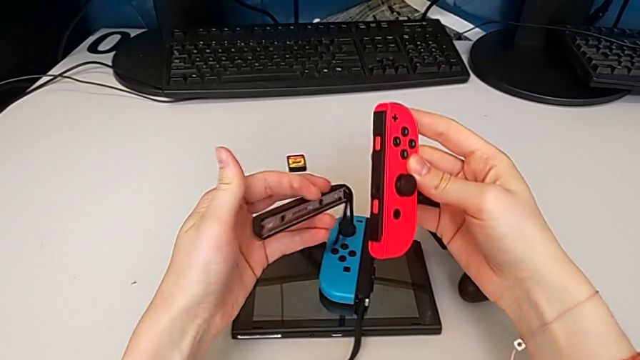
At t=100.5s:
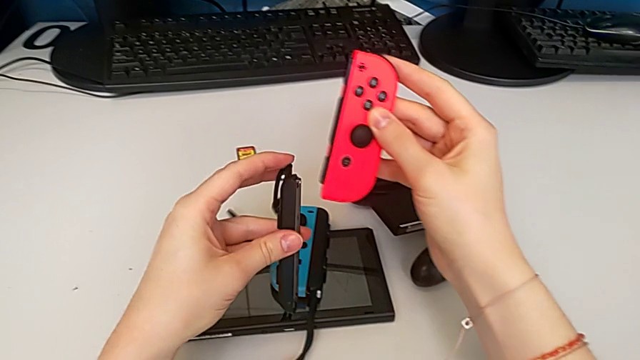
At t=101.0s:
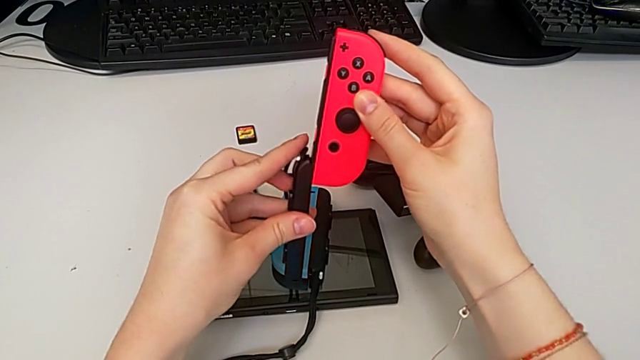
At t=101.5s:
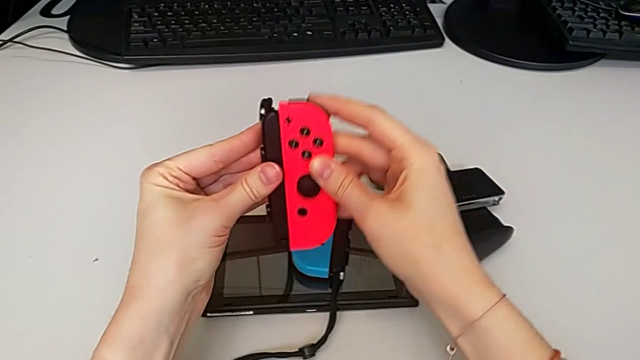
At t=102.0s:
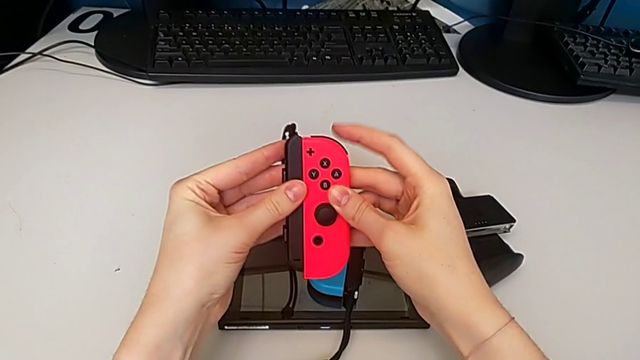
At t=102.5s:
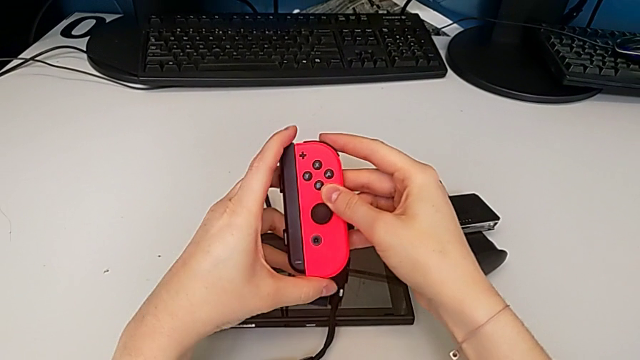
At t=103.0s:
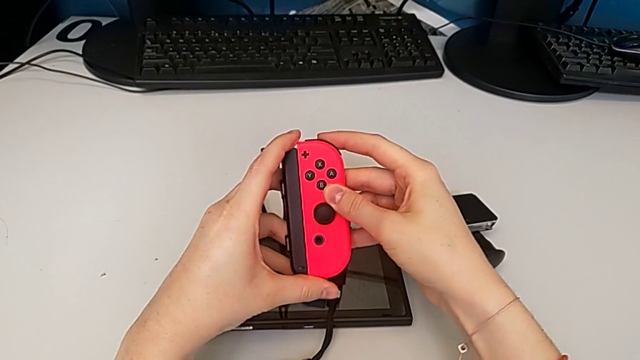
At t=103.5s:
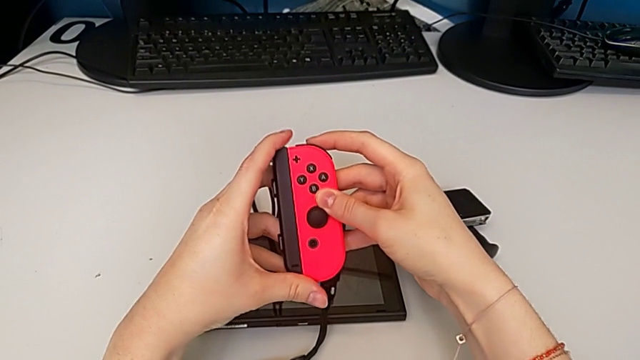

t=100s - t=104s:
The camera wearer is changing the Joy-Con controller of the comfort grip to a Joy-Con strap. They rotate the Joy-Con strap and insert it.

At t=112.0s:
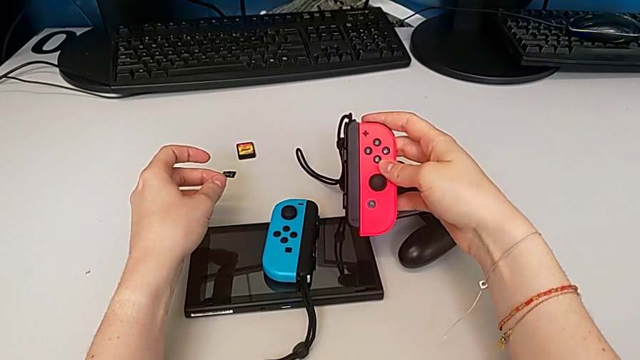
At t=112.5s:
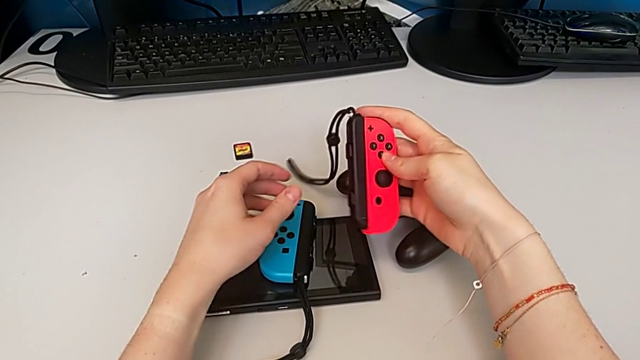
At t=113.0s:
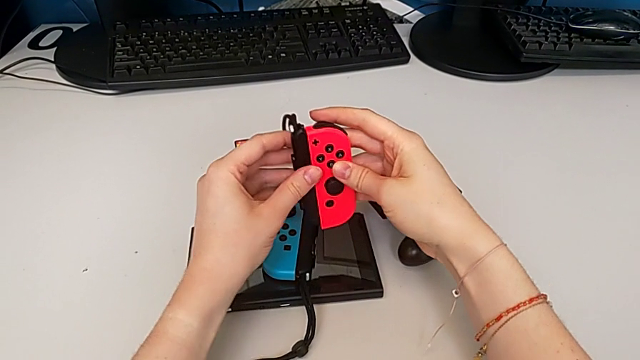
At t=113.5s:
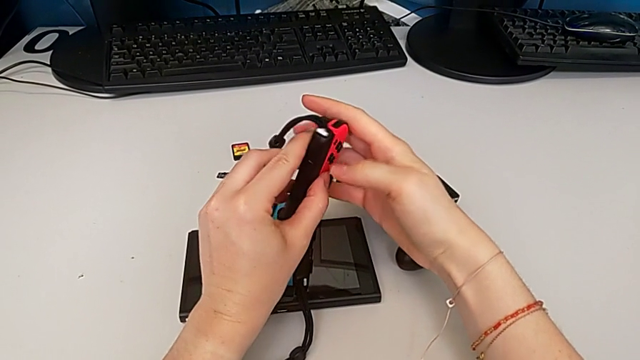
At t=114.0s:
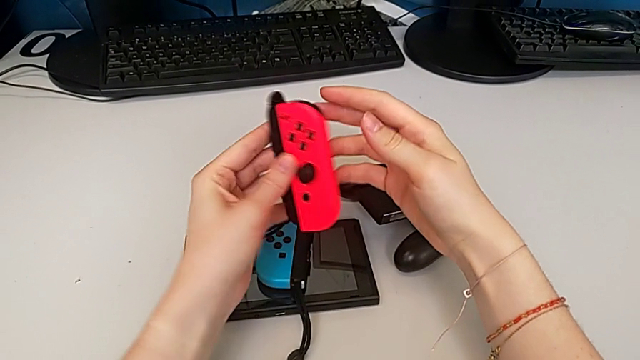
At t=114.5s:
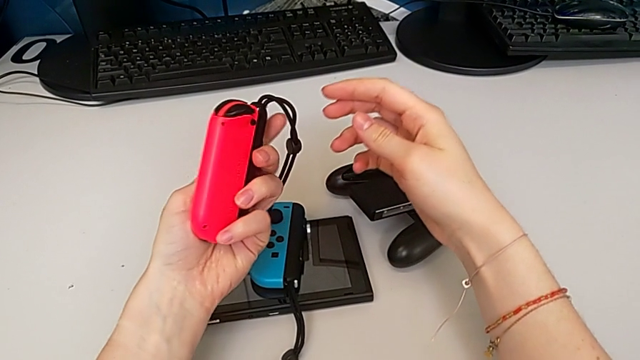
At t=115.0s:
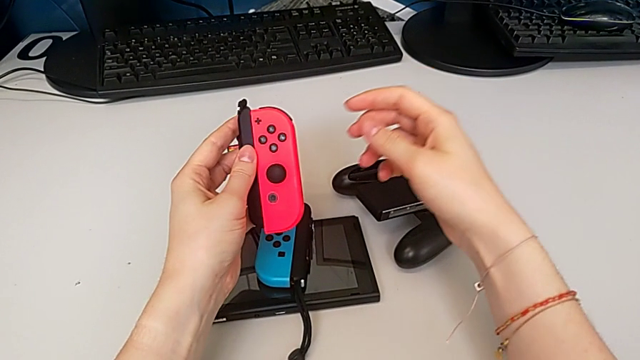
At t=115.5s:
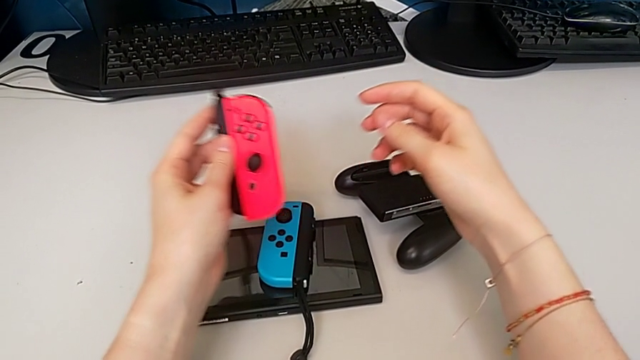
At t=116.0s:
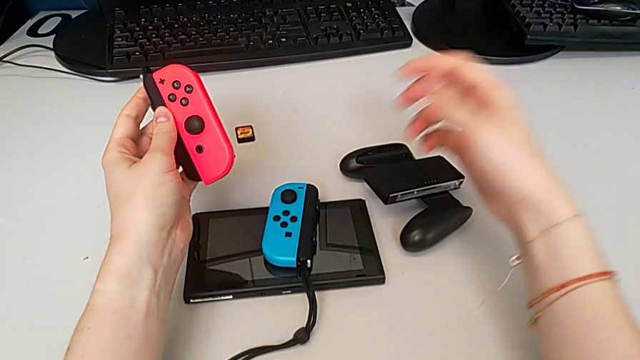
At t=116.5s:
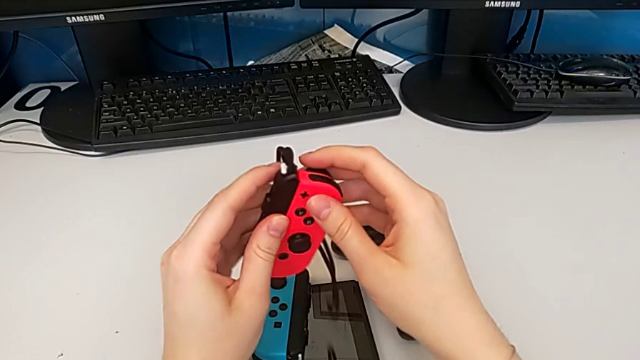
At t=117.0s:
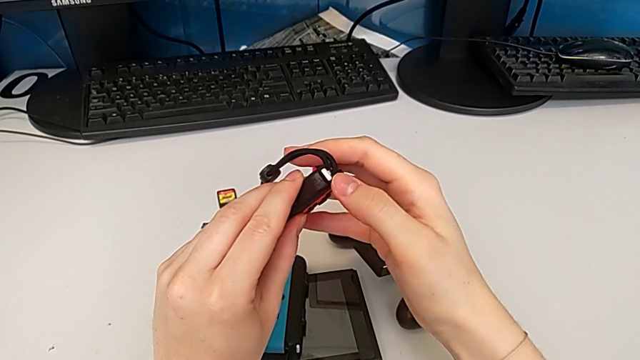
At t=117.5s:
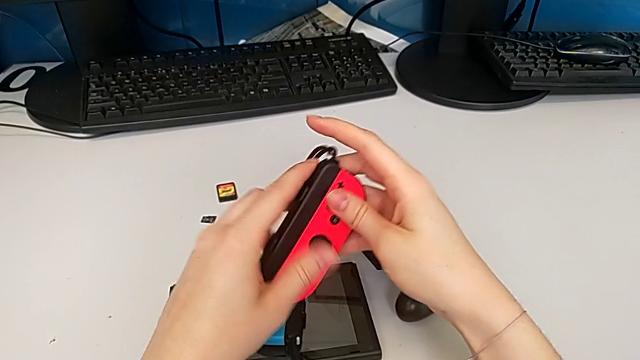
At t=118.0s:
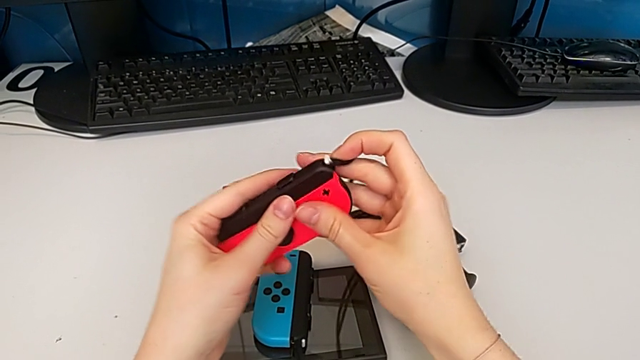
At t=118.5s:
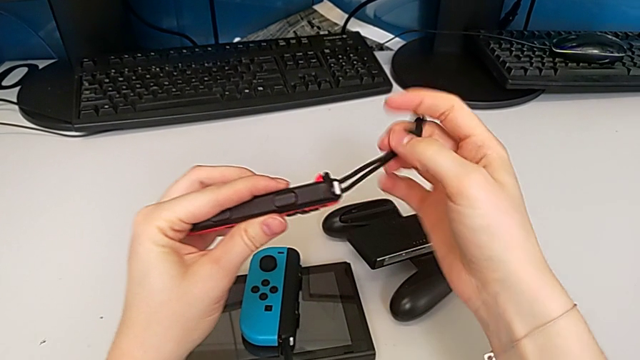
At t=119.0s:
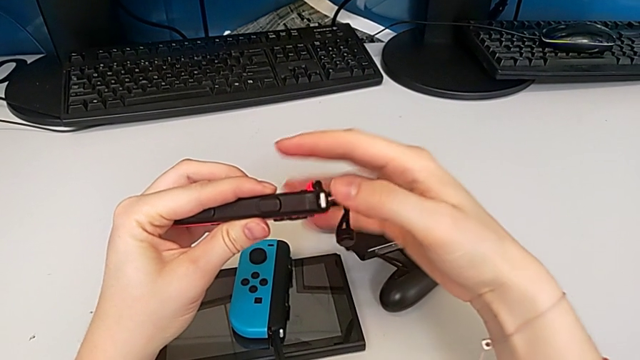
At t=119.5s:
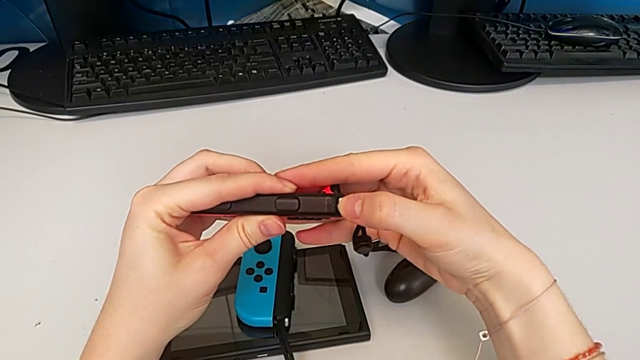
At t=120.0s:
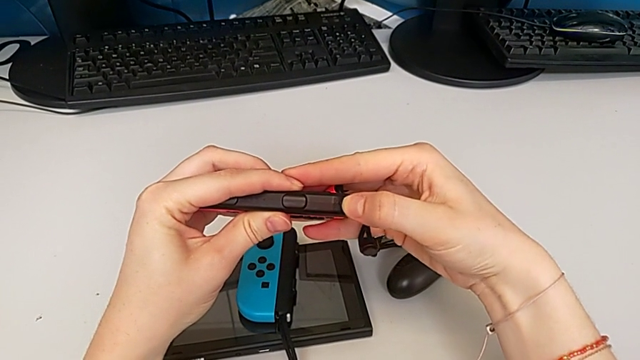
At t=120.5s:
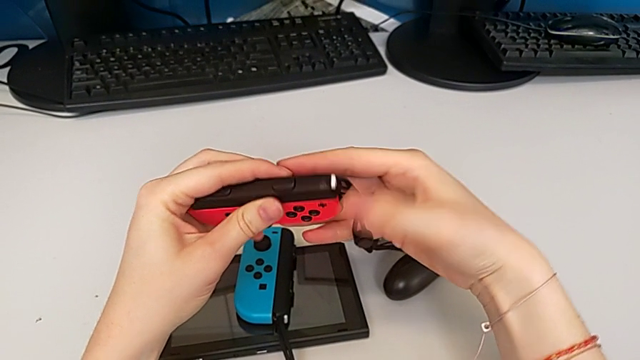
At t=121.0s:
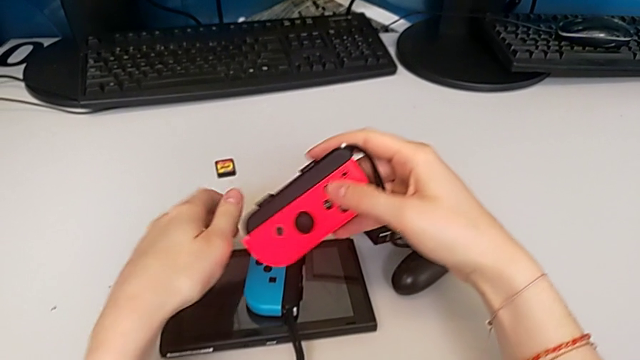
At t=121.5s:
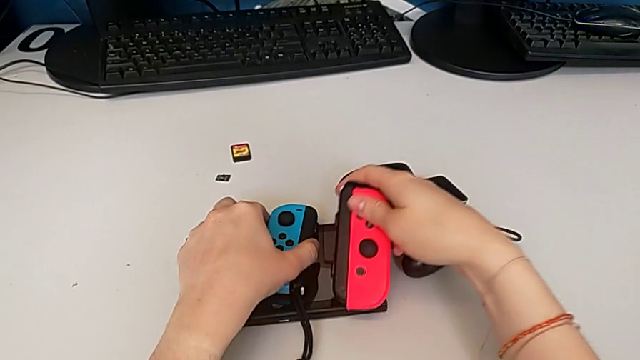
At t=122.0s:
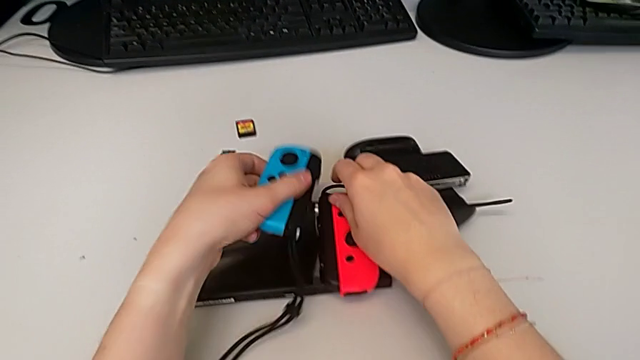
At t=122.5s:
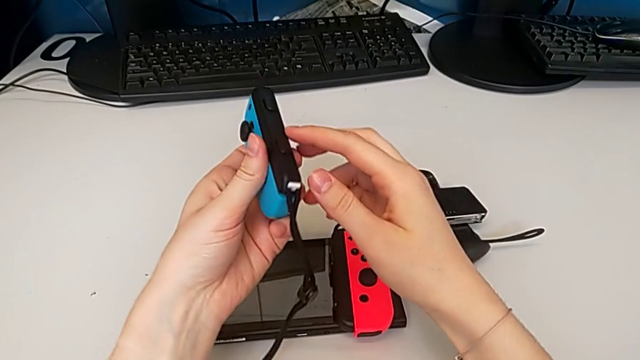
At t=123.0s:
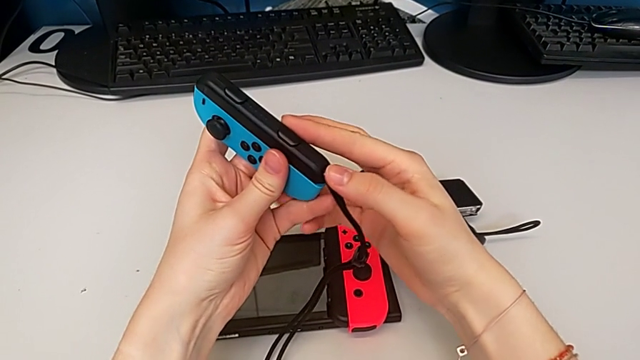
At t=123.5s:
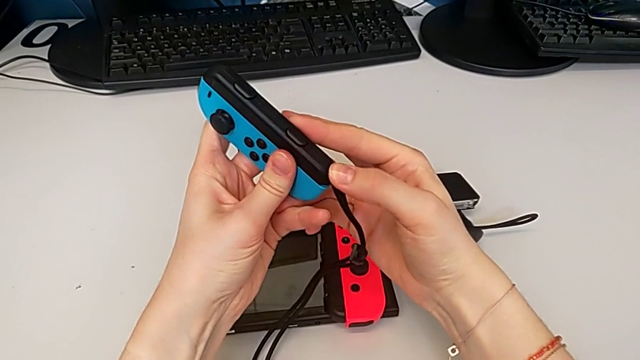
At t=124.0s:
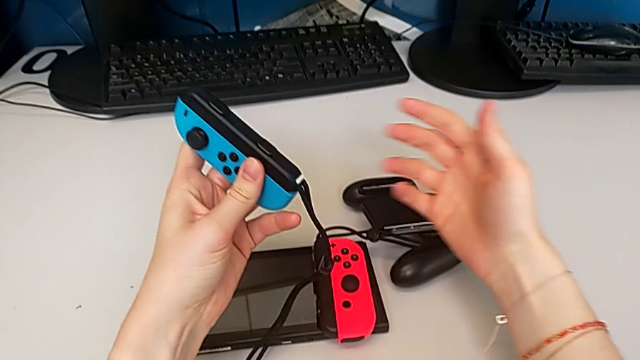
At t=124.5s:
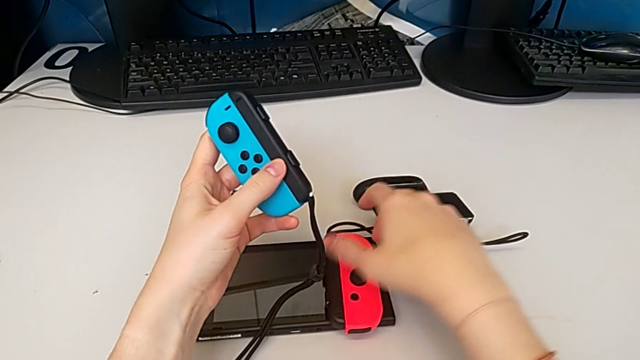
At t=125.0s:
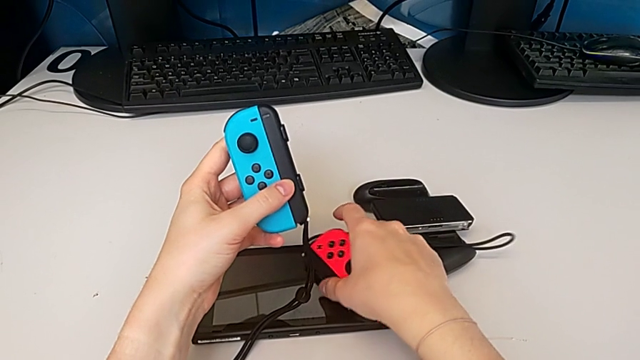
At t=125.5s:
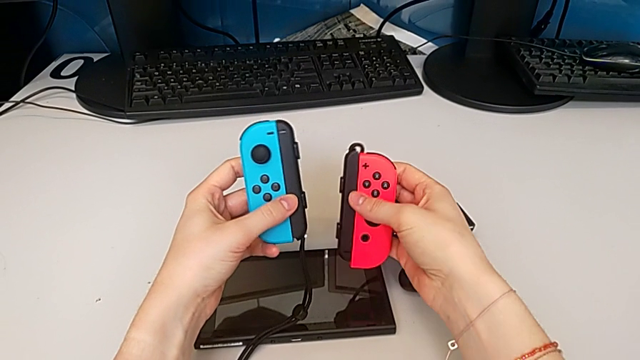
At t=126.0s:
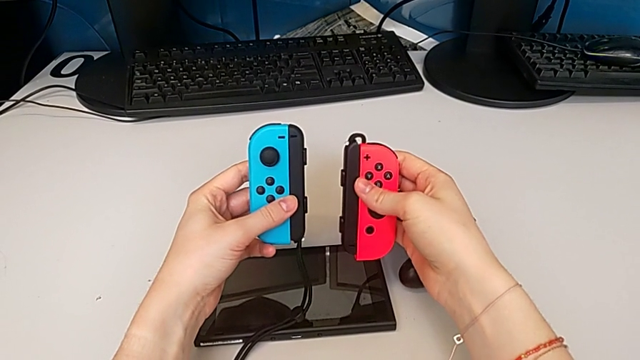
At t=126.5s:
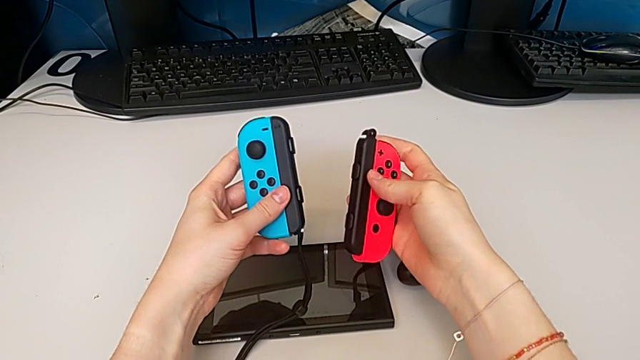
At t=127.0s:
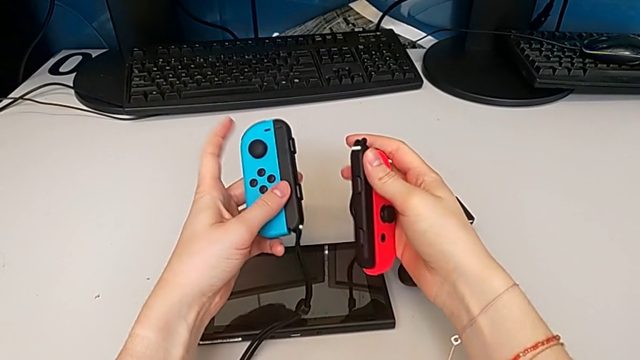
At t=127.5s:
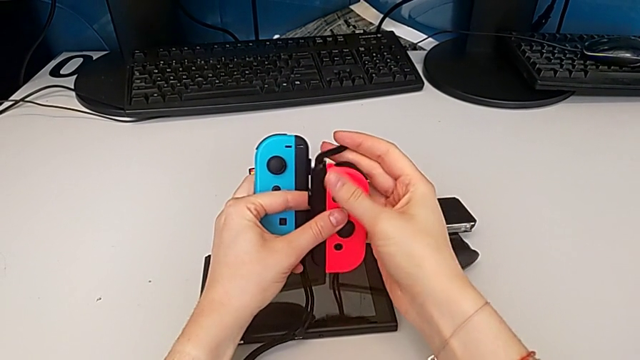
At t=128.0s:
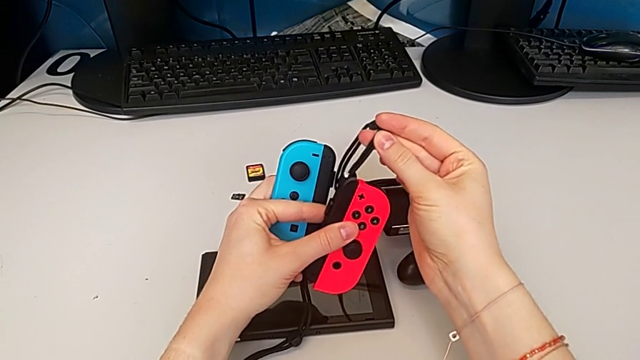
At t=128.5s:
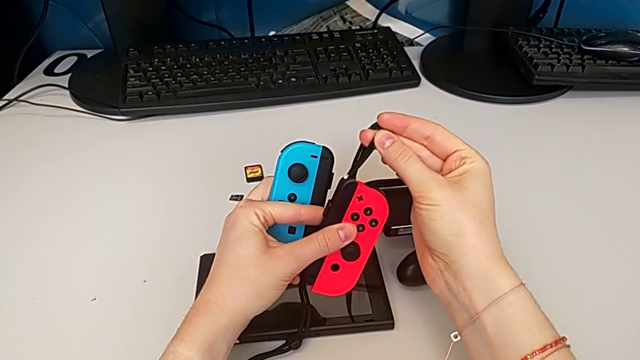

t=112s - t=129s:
The camera wearer locks the straps with the Joy-Cons. They press the right Joy-Con strap lock, place the right Joy-Con controller, lift the left Joy-Con controller, press the Joy-Con strap lock and grab the right Joy-Con controller.
